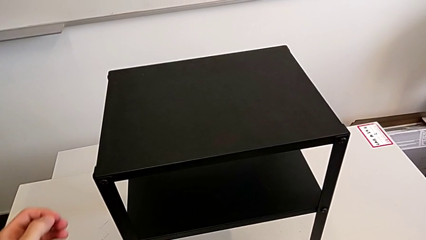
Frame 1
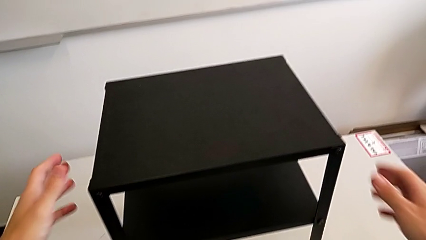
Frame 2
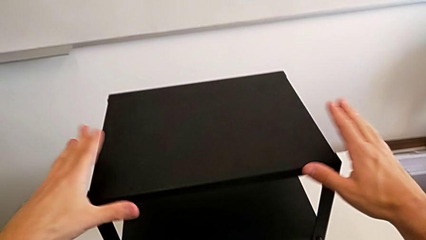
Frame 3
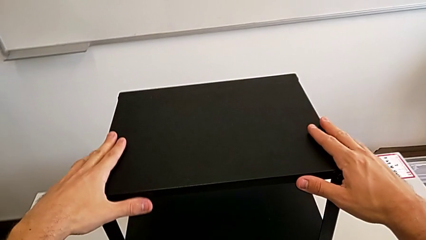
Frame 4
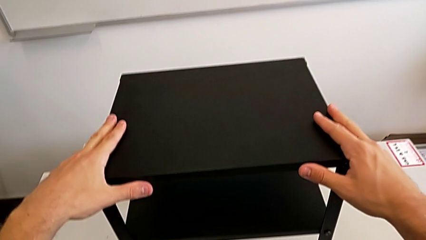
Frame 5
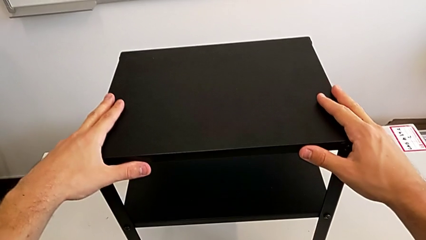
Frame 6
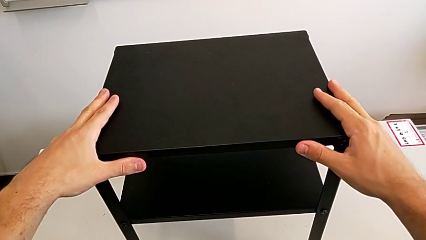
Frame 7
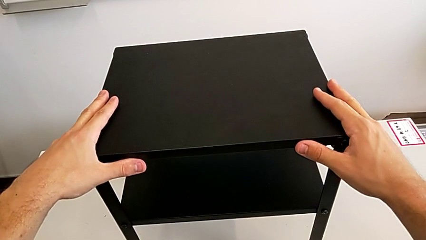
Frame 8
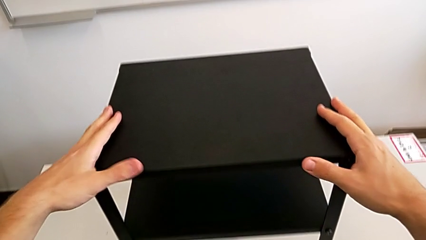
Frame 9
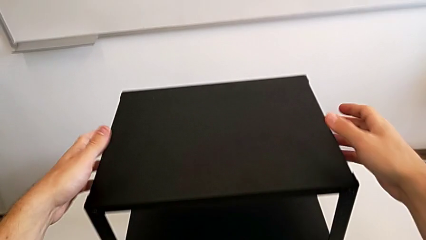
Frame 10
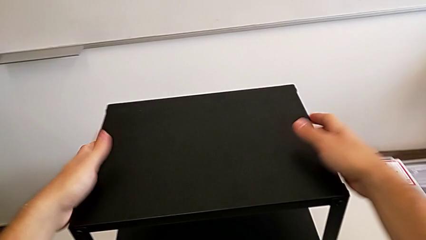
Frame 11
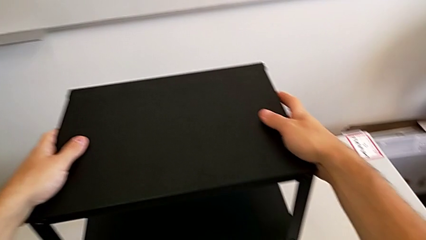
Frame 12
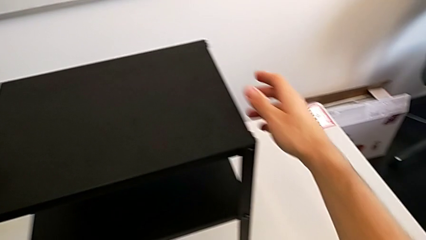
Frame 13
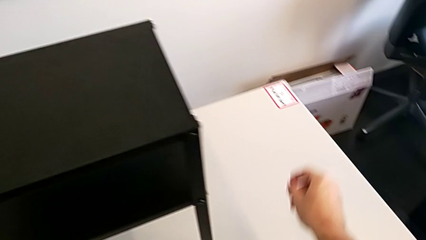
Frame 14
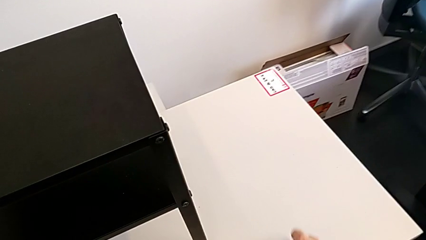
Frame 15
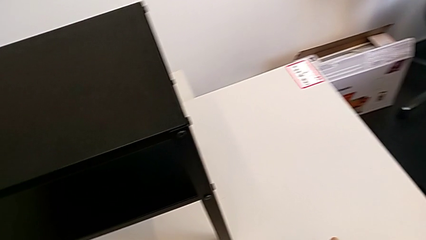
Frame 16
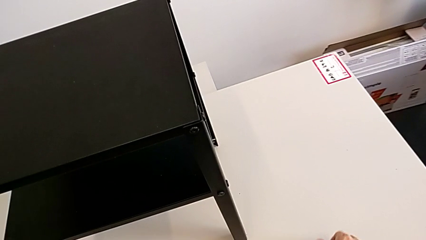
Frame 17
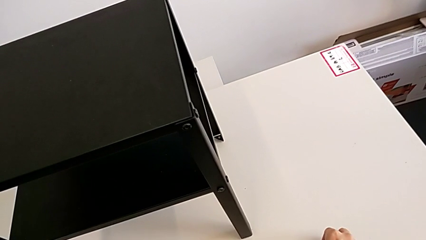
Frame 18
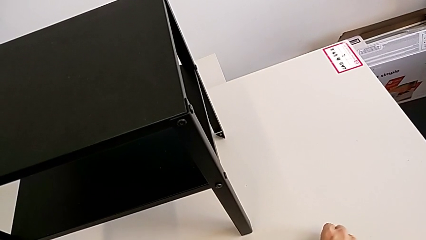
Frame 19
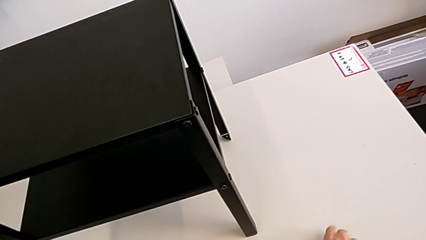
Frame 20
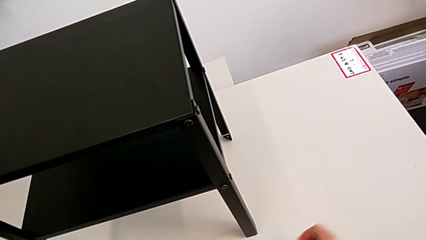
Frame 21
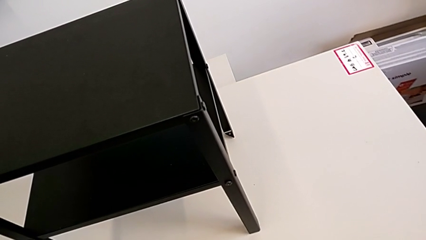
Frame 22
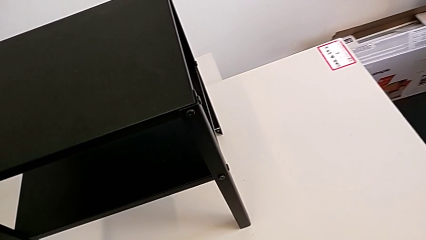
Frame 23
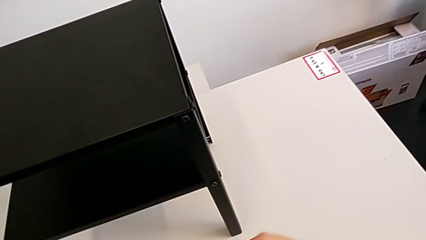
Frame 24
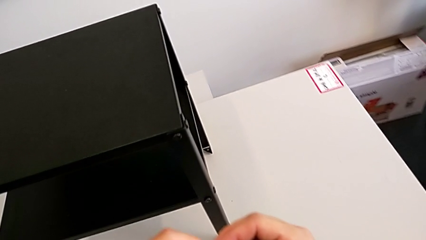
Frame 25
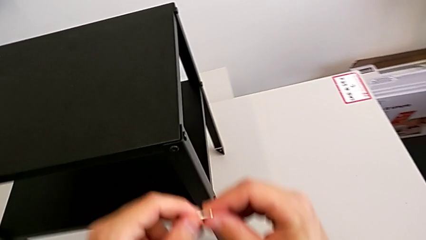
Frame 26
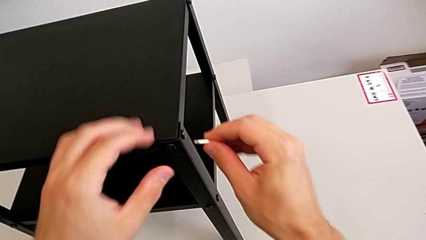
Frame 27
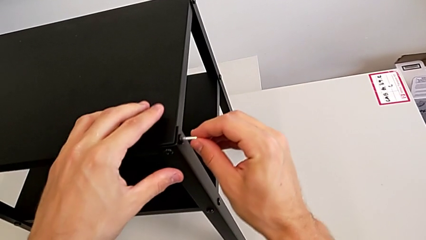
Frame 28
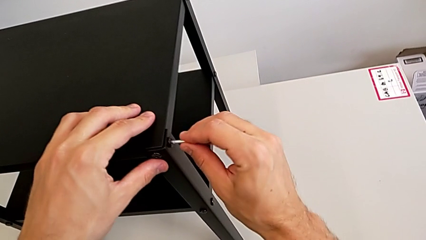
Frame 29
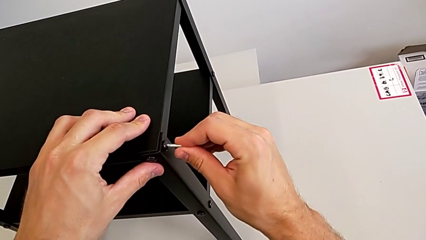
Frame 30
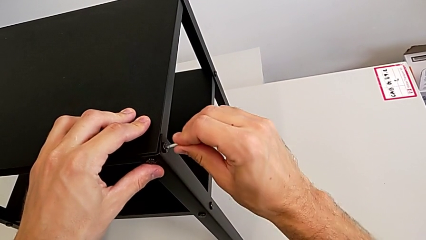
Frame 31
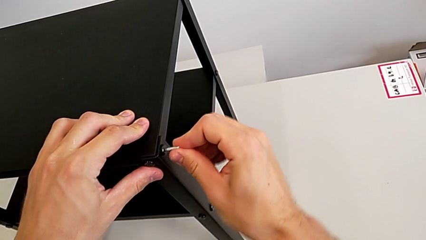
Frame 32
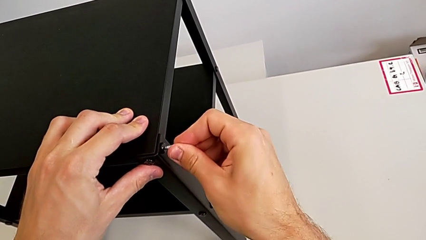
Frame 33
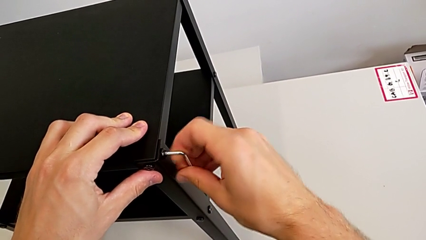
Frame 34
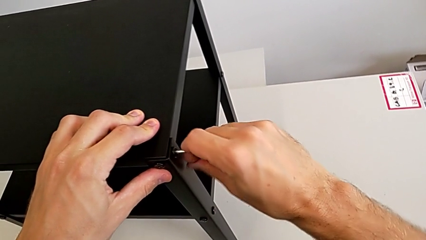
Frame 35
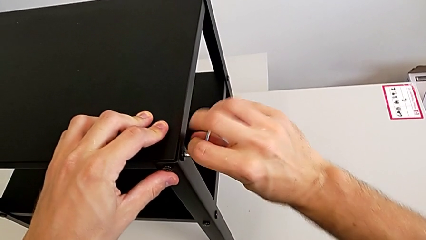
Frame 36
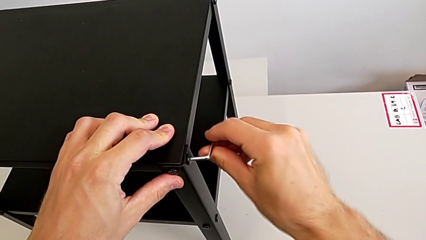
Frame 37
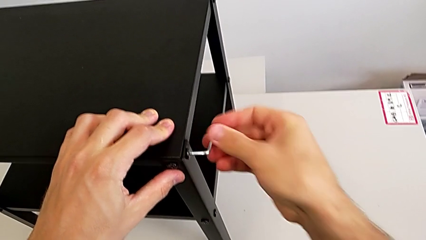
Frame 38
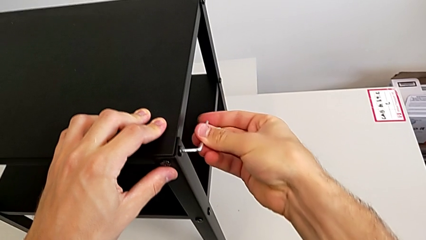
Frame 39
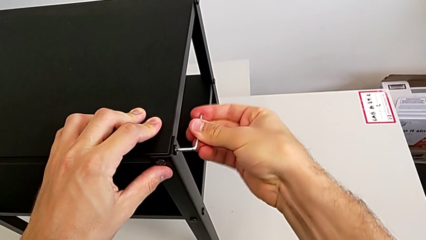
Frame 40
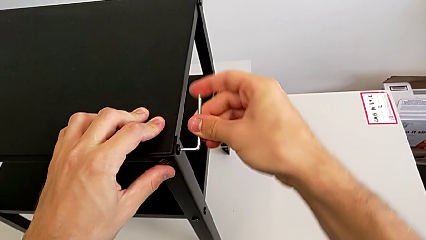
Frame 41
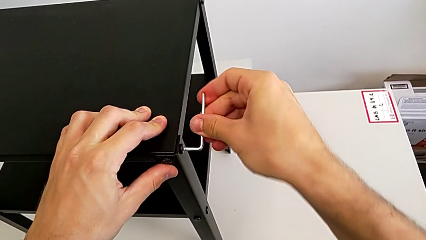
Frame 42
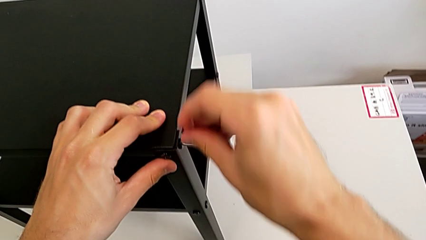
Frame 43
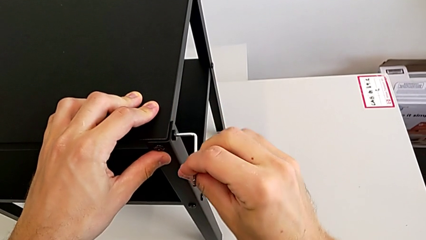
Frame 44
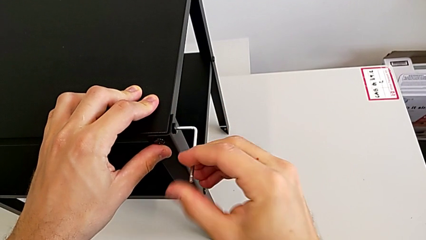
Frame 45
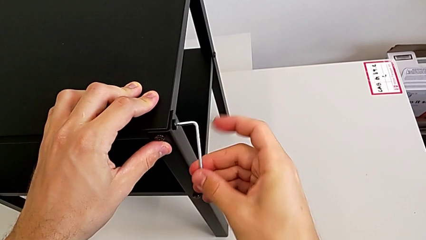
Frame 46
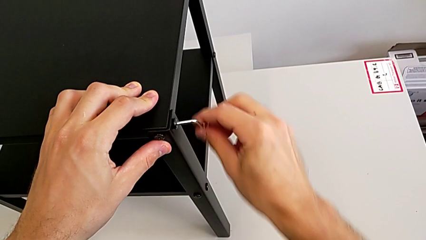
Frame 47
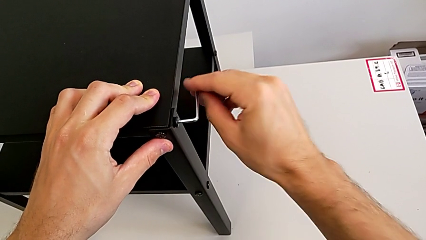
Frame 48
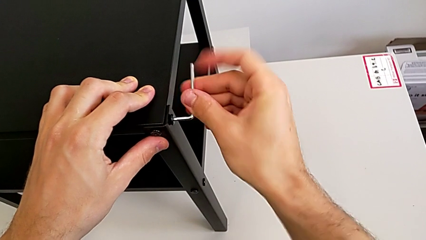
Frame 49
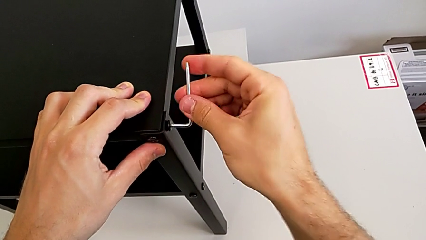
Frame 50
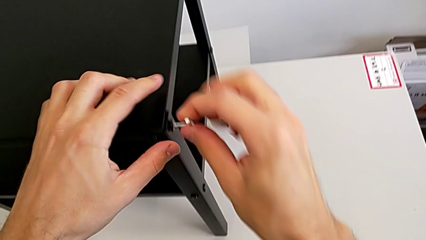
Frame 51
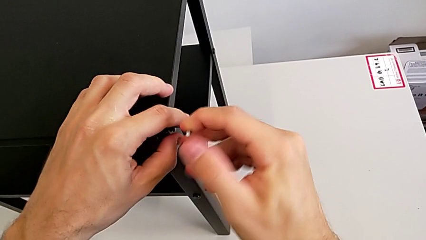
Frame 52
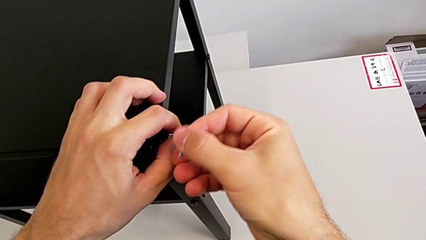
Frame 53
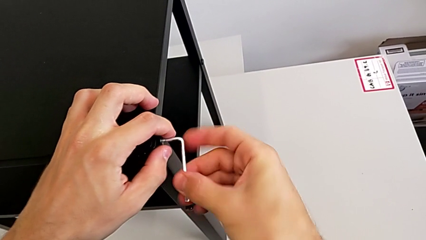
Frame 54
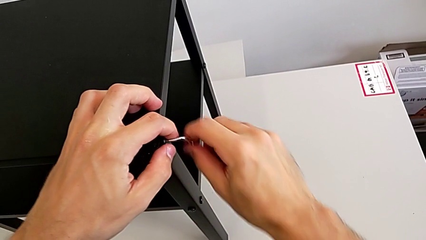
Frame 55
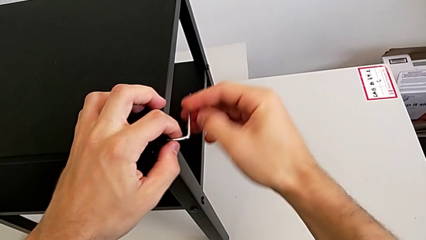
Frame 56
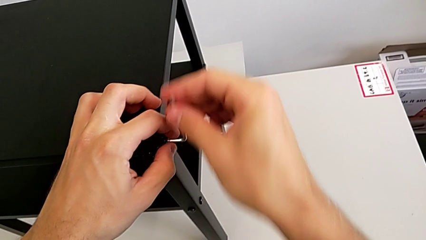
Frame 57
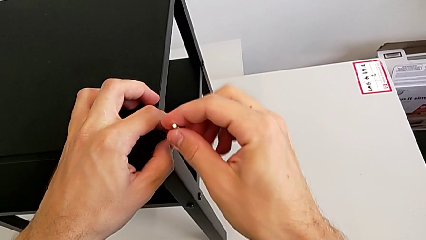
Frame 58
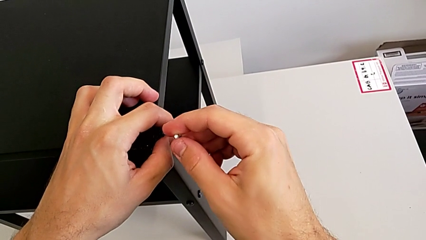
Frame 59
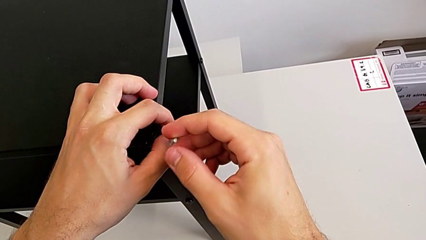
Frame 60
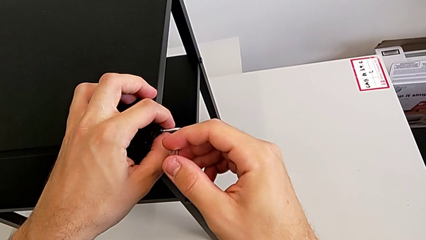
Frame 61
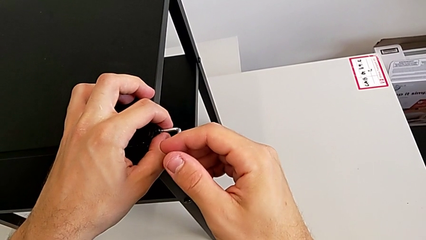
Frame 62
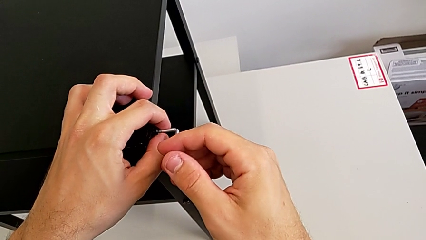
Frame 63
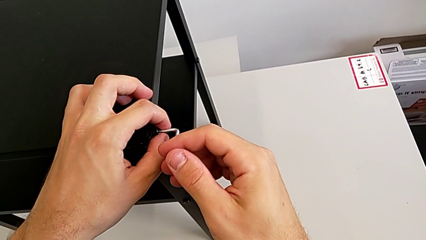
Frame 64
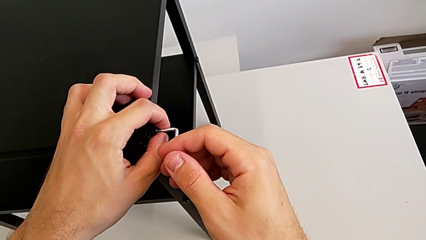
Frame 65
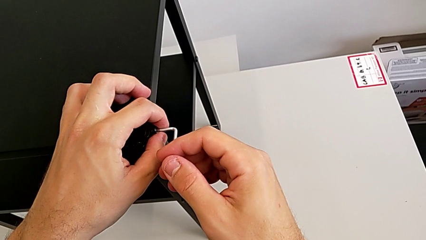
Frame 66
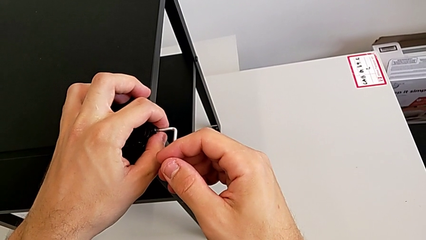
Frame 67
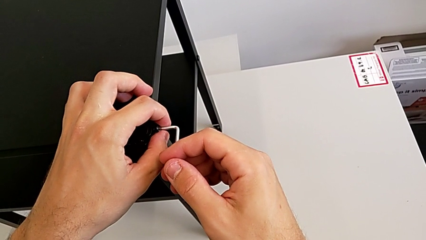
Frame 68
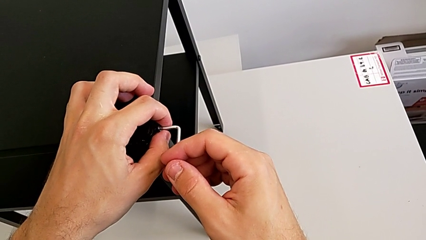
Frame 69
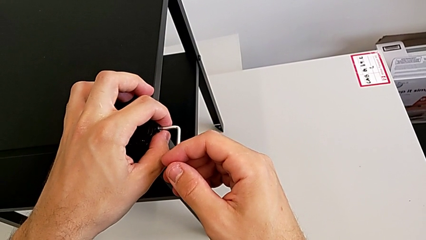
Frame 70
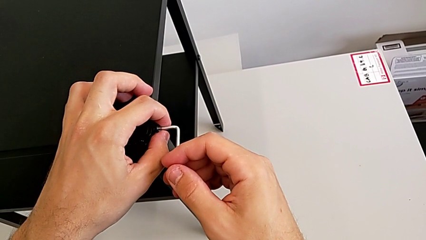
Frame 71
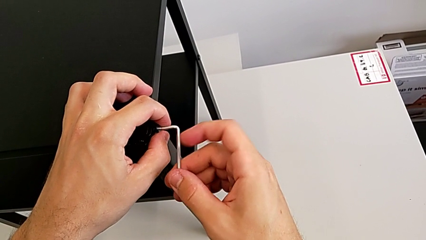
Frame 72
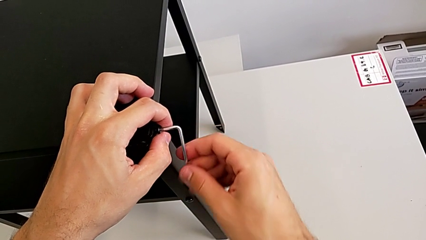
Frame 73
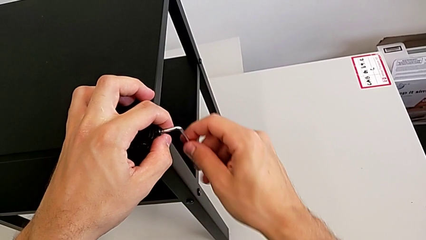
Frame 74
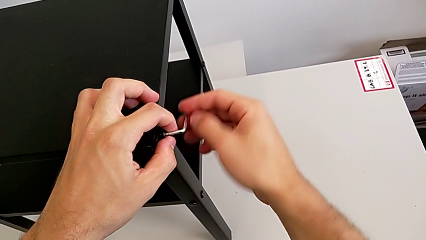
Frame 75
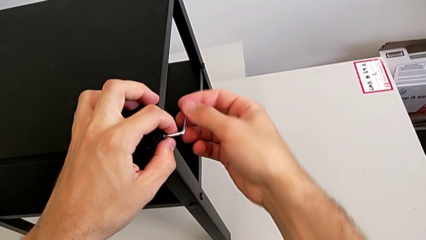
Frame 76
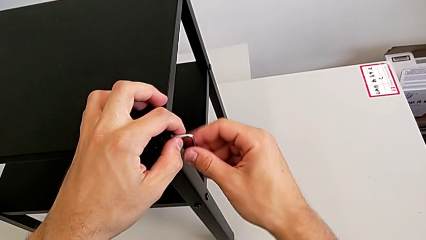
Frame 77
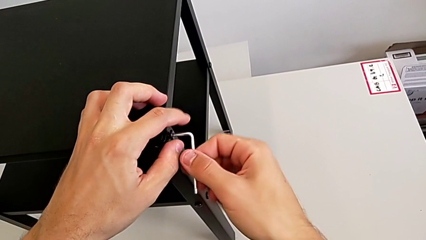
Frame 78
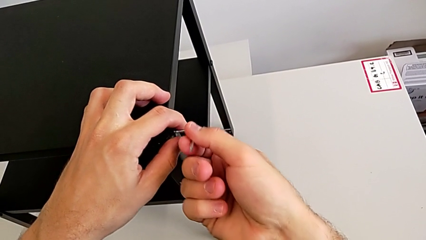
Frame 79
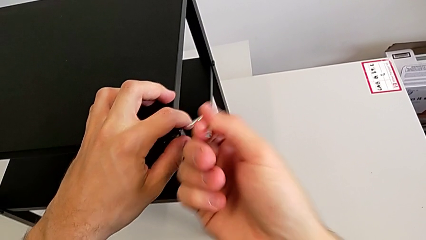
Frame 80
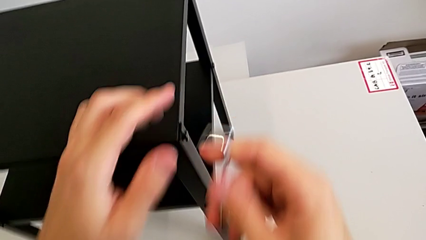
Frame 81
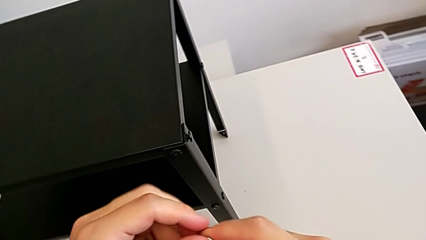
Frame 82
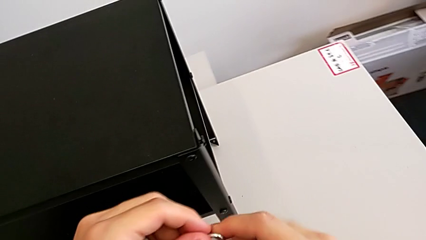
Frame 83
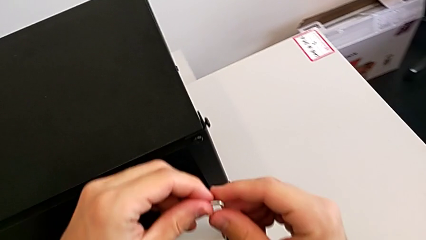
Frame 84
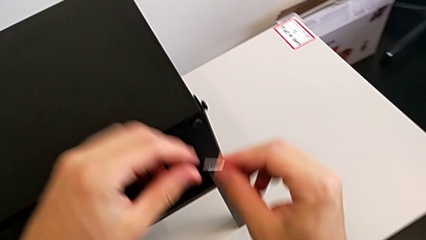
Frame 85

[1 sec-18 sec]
The camera wearer unscrews the screw on the legs of the top table. They grab the nightstand twice, grab the Allen wrench, insert it, unscrew the hex socket head and withdraw the Allen wrench.
